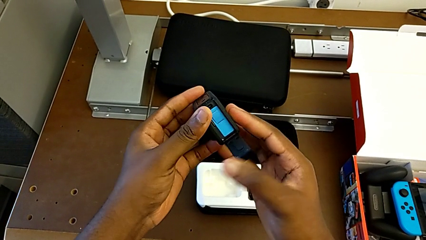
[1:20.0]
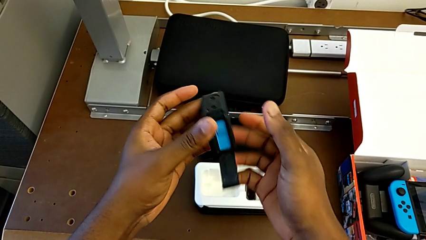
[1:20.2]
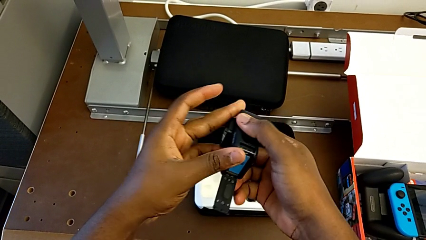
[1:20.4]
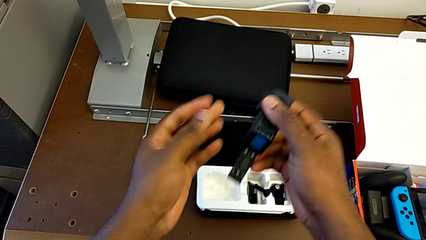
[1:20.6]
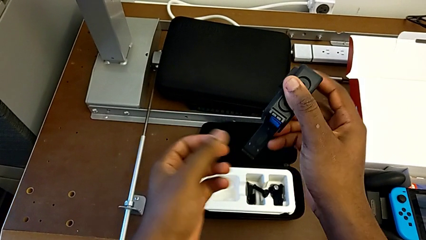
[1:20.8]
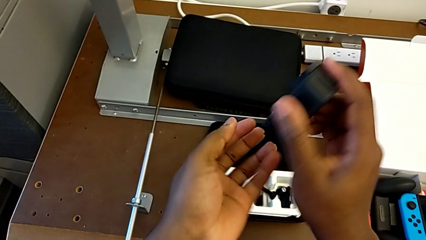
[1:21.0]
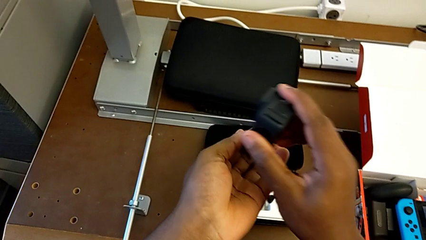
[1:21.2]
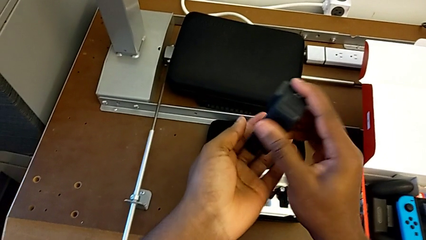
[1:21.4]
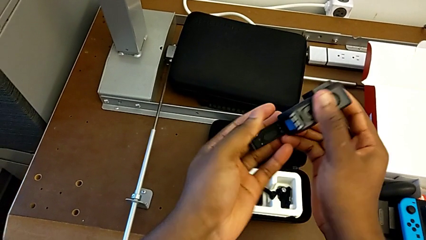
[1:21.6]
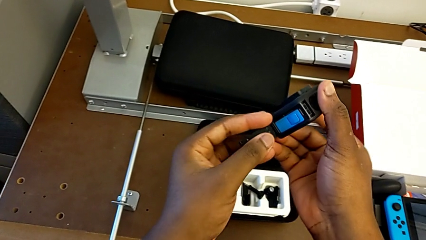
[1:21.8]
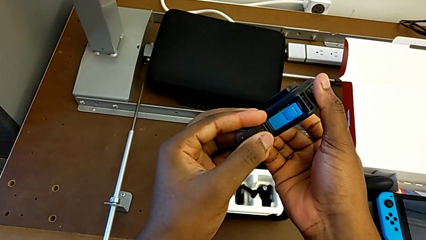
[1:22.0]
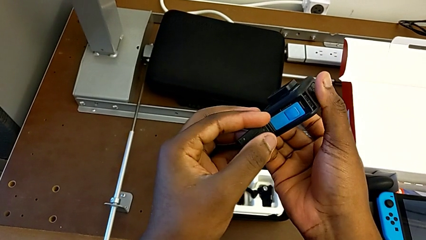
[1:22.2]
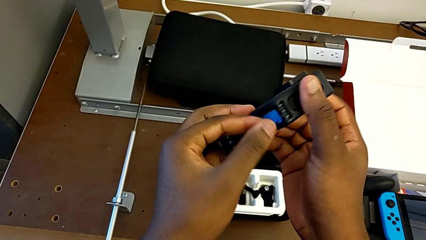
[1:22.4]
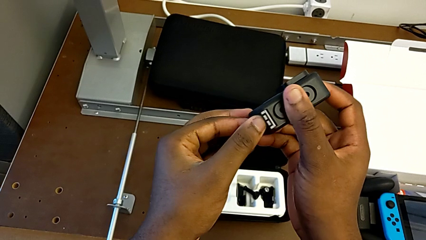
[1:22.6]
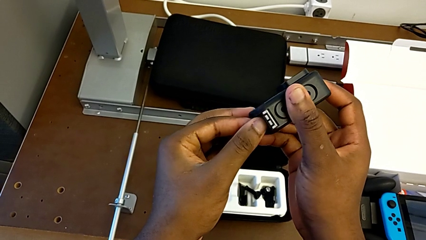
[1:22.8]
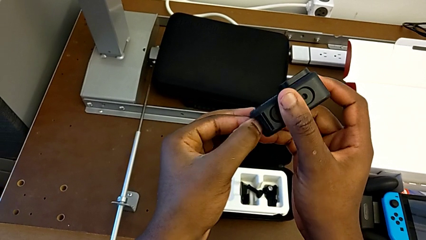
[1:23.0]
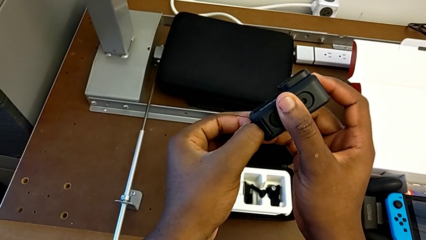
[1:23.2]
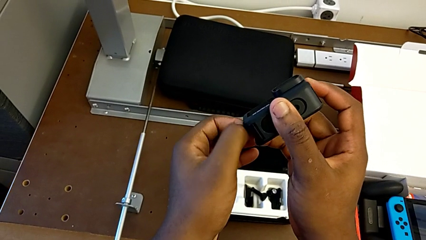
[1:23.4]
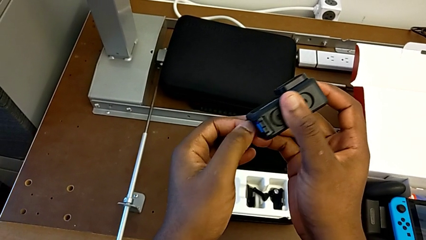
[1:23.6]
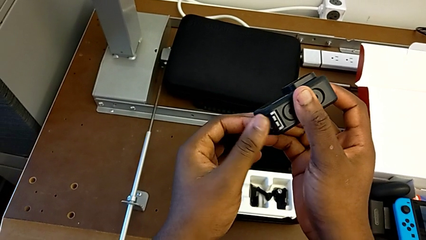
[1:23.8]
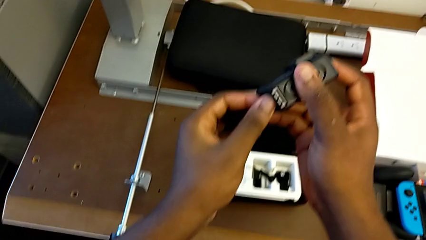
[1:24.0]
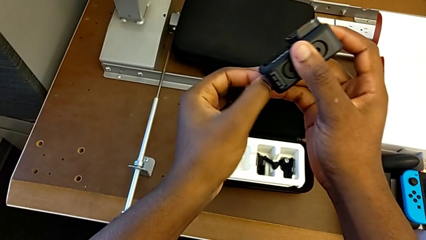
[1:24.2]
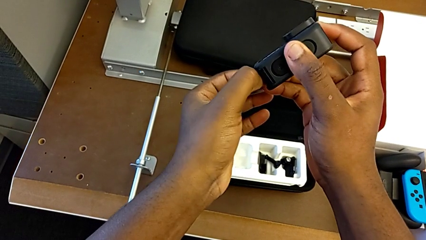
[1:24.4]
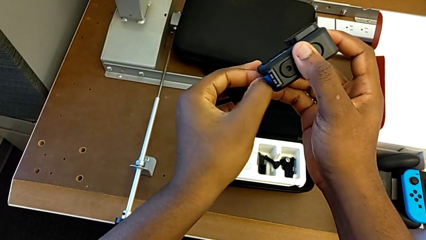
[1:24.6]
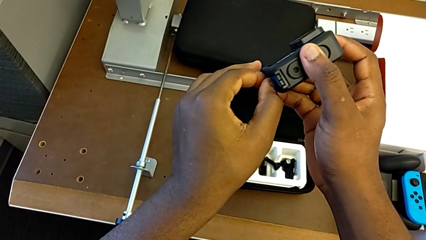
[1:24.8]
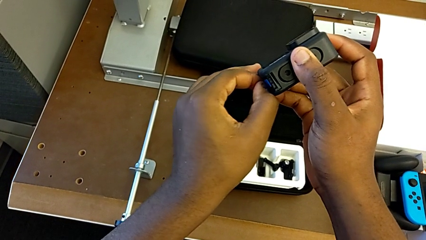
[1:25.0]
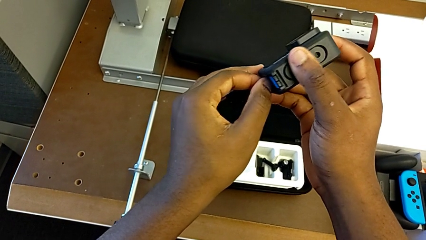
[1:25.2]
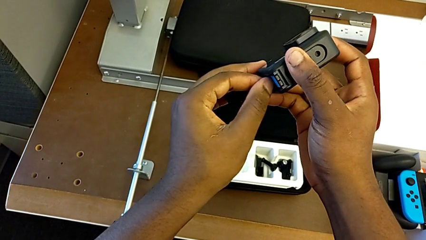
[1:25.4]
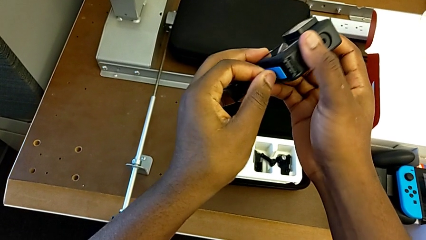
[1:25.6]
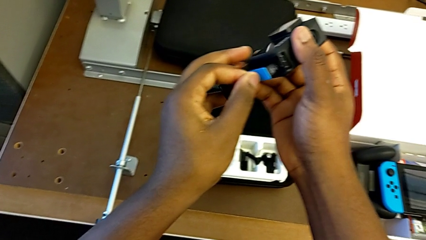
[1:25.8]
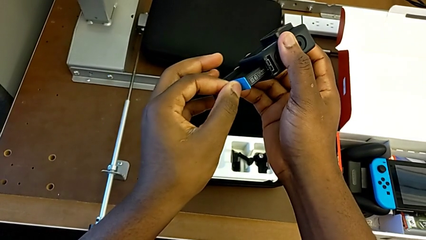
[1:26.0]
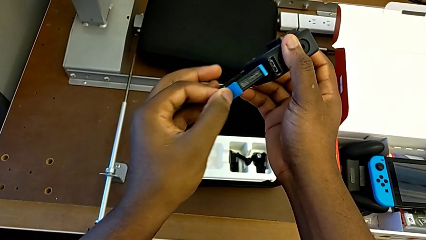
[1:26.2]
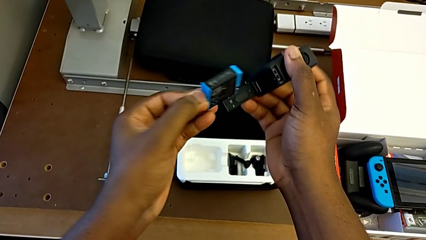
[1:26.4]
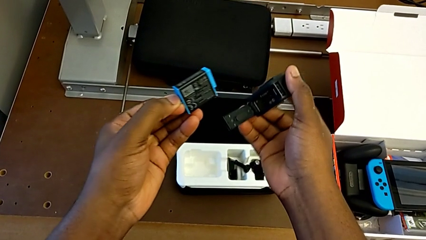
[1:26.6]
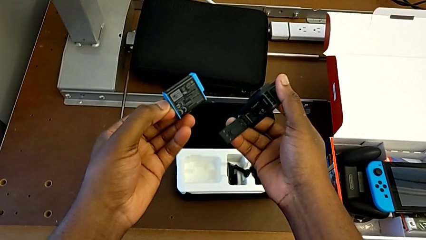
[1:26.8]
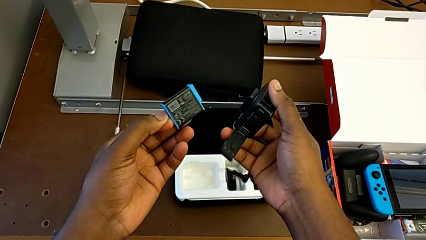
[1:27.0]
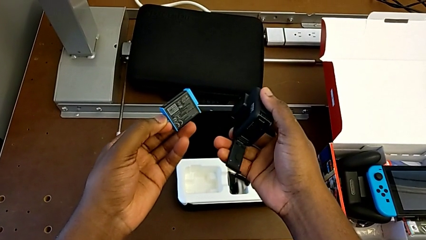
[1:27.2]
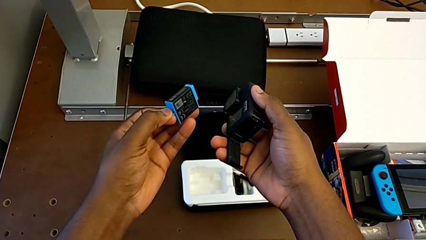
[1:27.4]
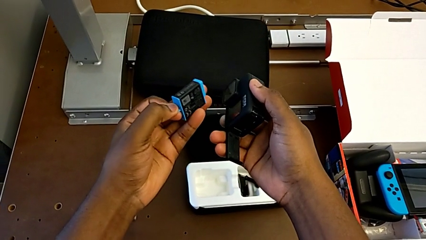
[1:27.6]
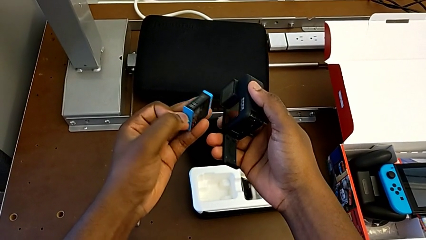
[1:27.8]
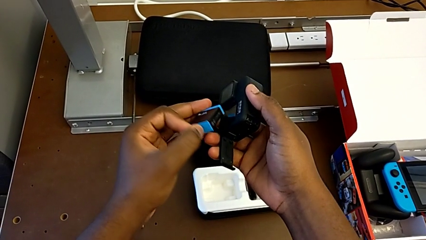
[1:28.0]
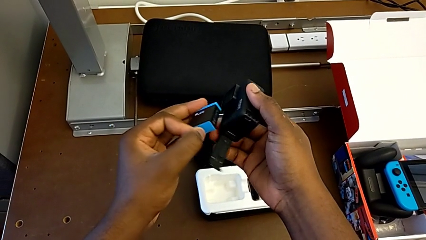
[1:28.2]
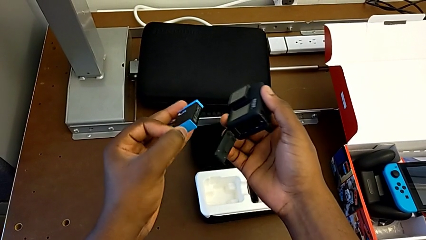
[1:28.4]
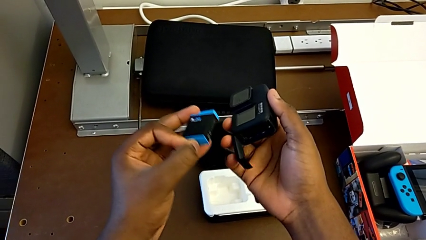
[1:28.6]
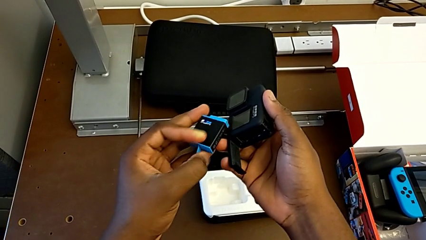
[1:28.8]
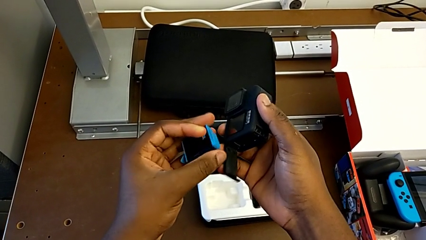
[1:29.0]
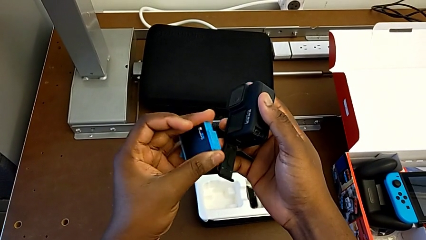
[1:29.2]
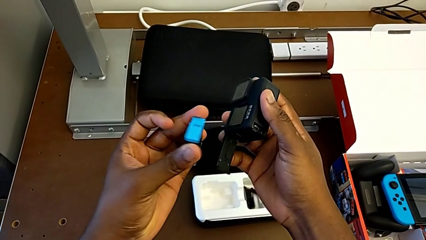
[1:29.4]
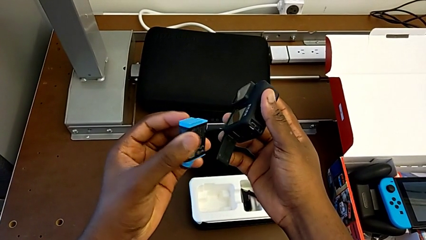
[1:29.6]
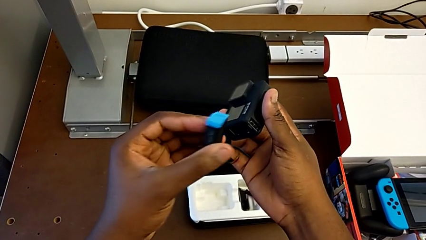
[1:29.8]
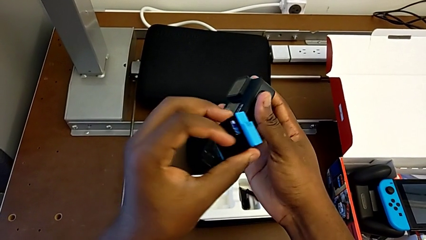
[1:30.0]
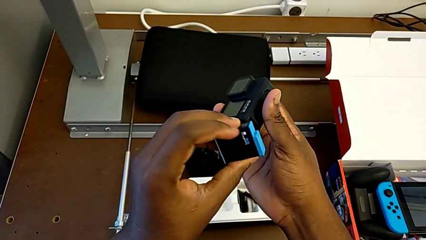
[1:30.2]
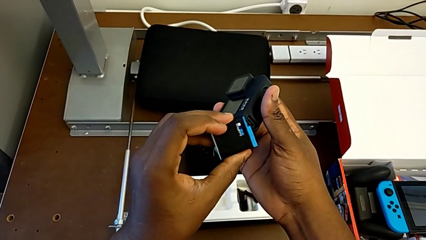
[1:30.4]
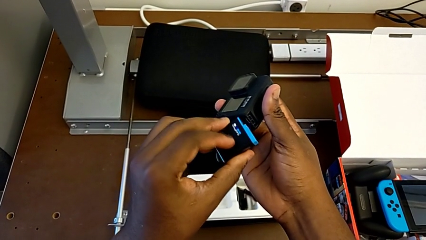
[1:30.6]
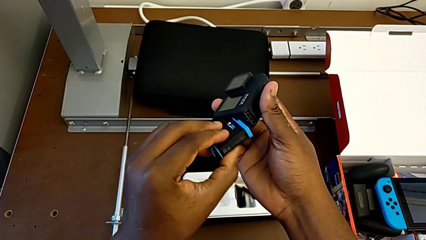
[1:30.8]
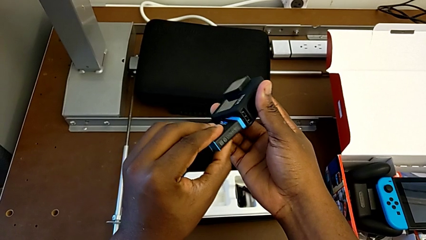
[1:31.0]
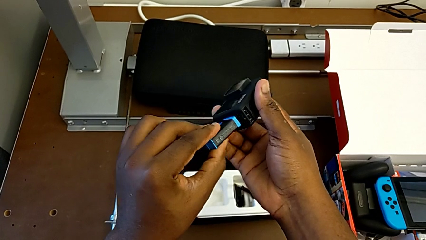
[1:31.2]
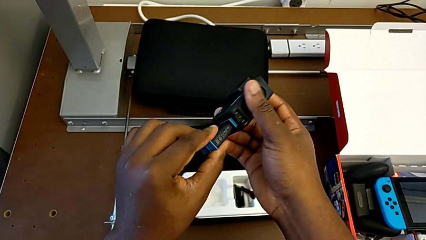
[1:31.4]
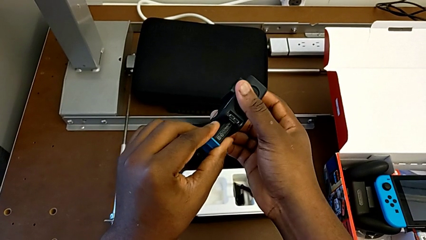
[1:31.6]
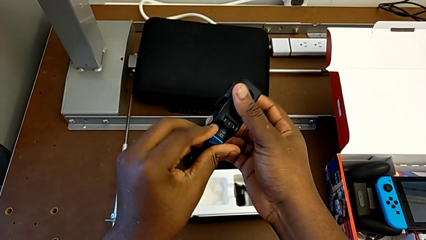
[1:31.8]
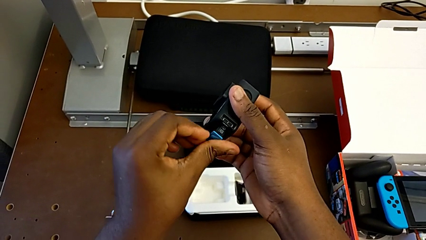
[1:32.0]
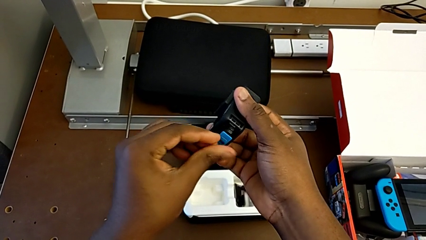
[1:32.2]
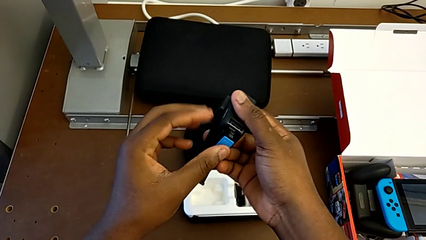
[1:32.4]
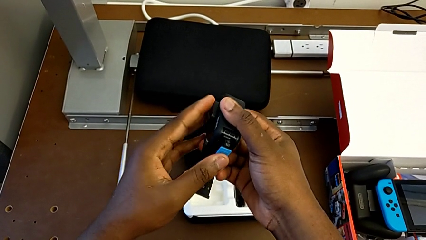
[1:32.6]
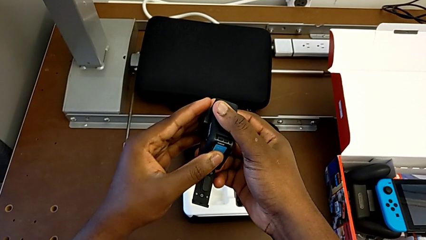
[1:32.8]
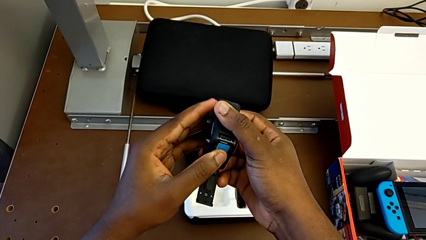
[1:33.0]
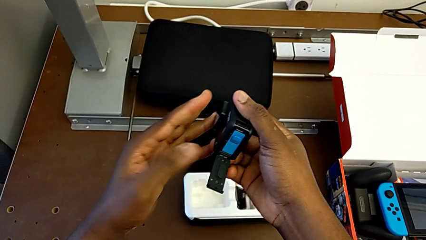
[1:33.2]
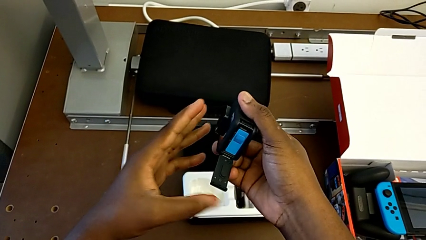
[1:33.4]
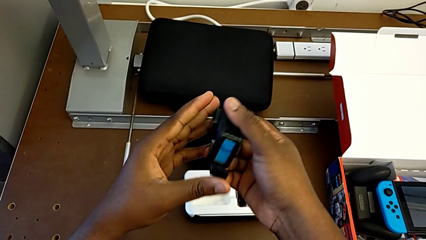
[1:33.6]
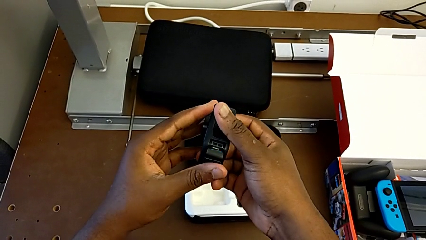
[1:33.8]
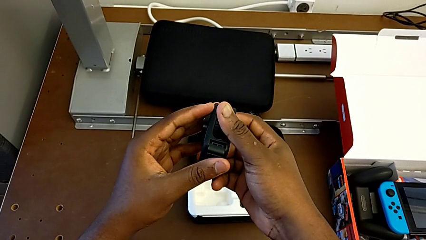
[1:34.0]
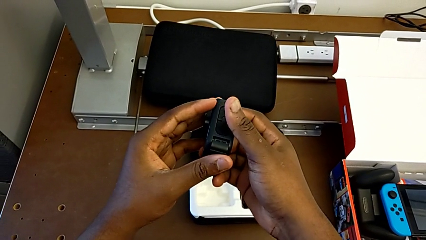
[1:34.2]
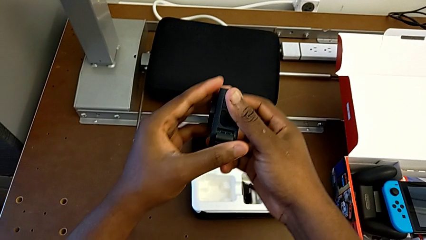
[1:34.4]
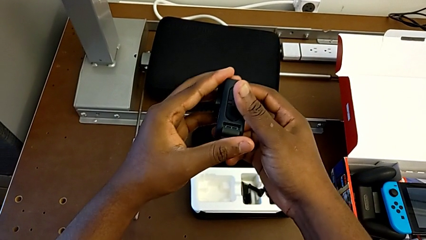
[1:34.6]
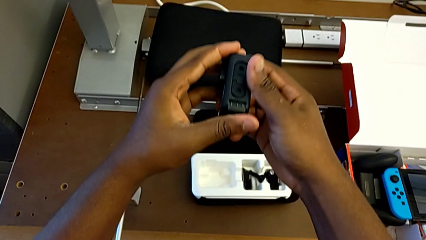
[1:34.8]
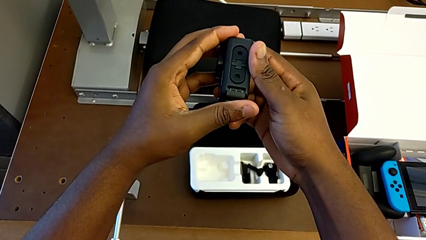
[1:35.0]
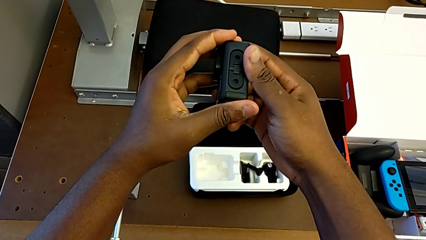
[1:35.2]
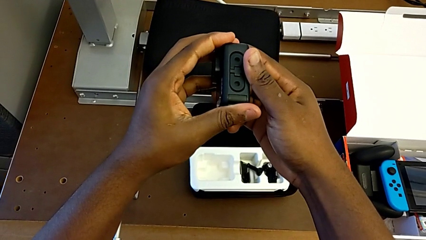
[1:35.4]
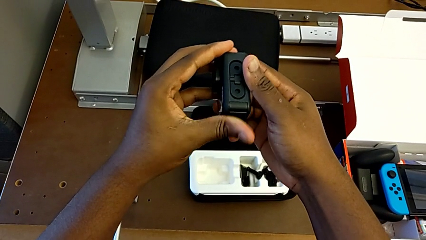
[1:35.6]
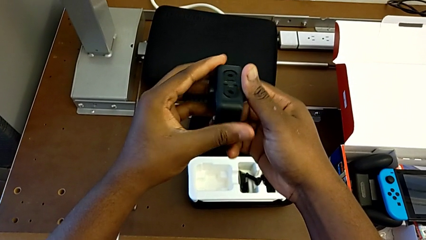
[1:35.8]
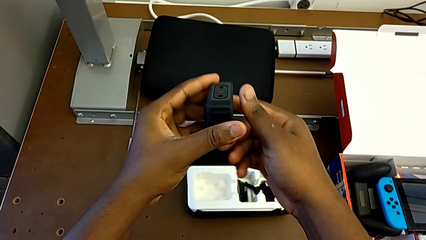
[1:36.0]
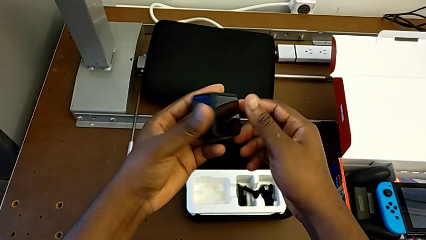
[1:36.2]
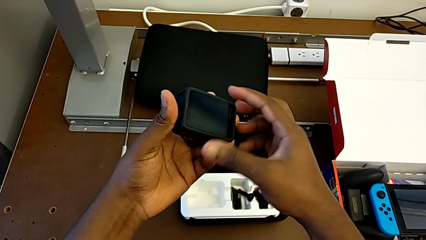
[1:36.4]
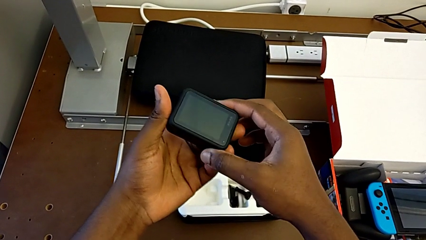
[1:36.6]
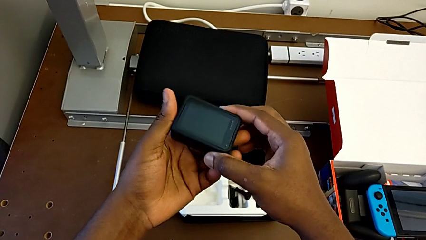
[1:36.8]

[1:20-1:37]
The camera wearer is changing the battery of the GoPro. They rotate the GoPro, withdraw the battery, insert the battery, close the battery door and rotate the GoPro.
